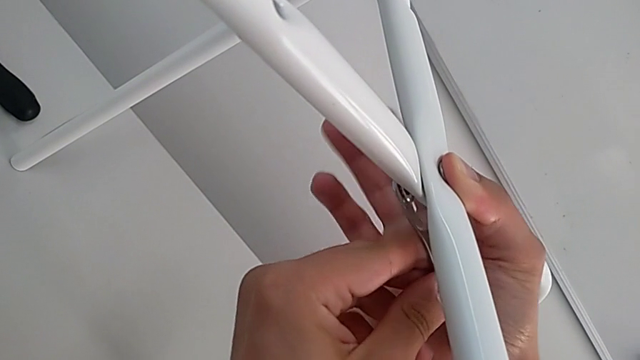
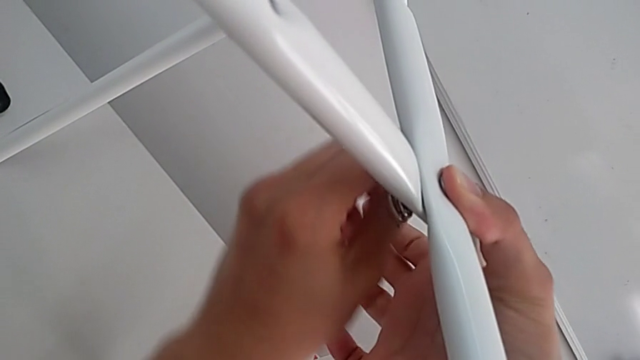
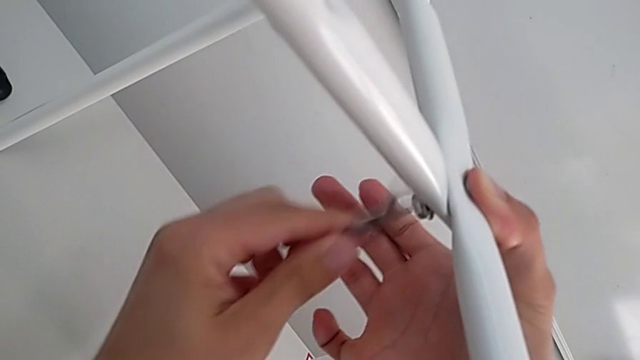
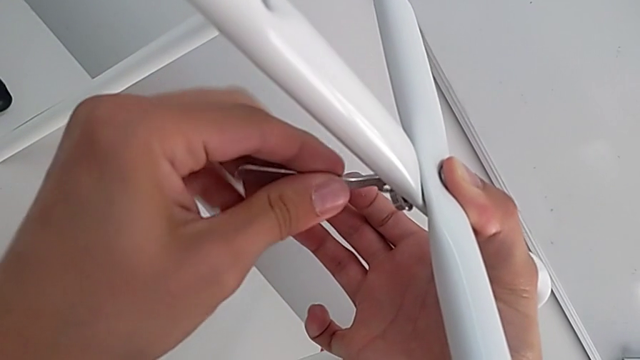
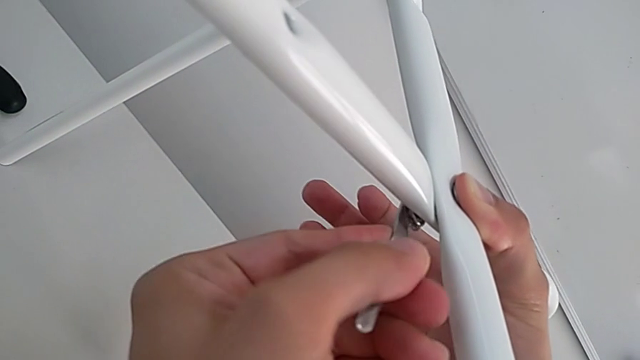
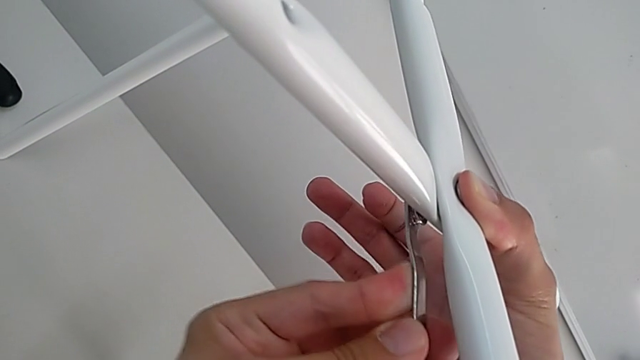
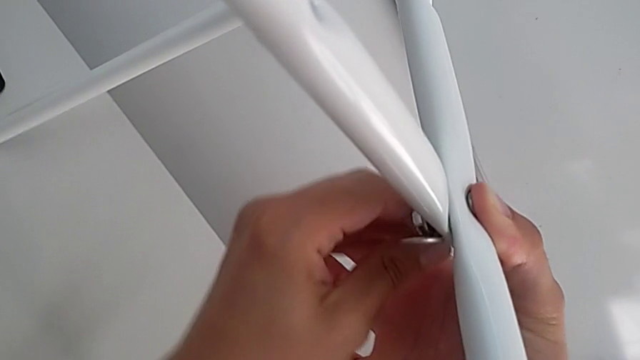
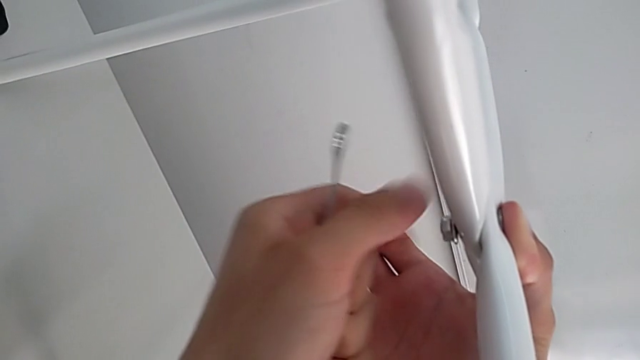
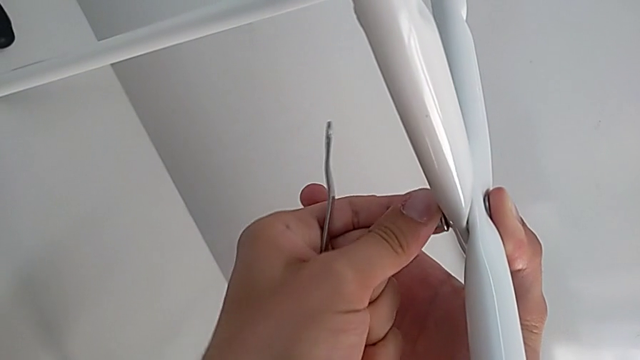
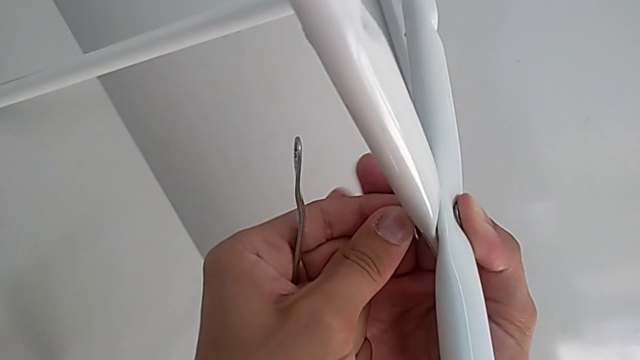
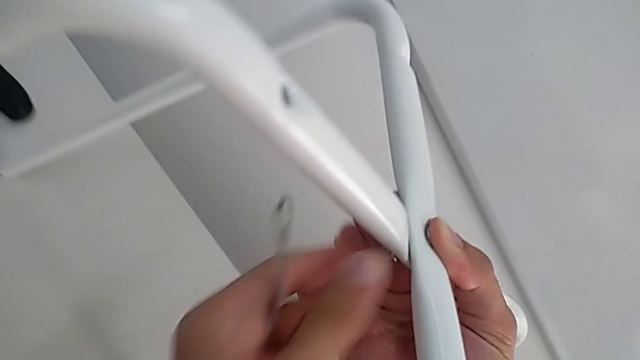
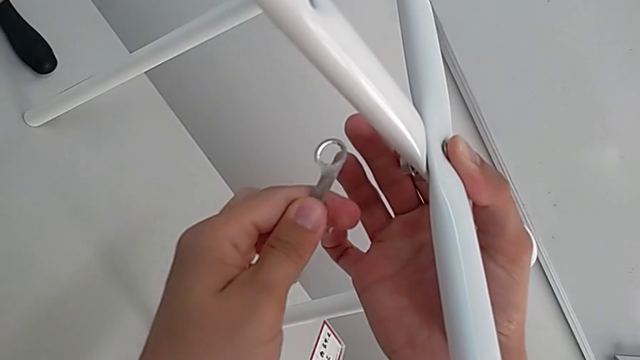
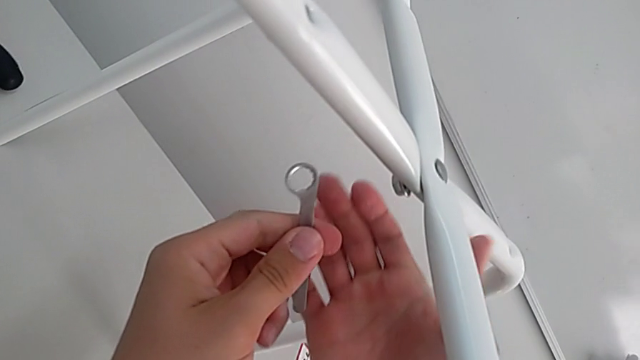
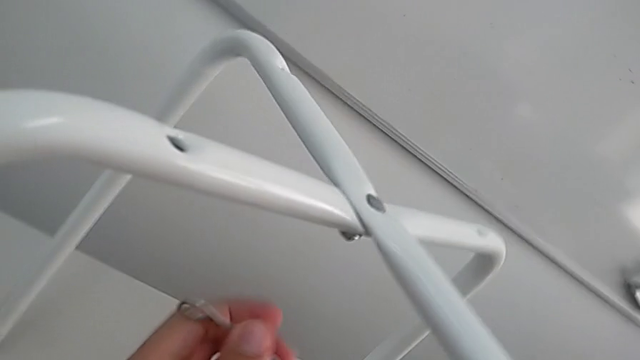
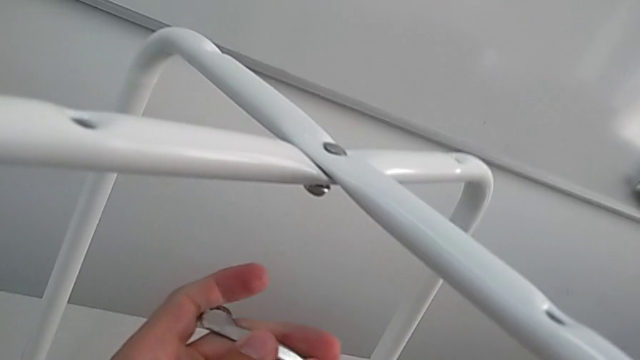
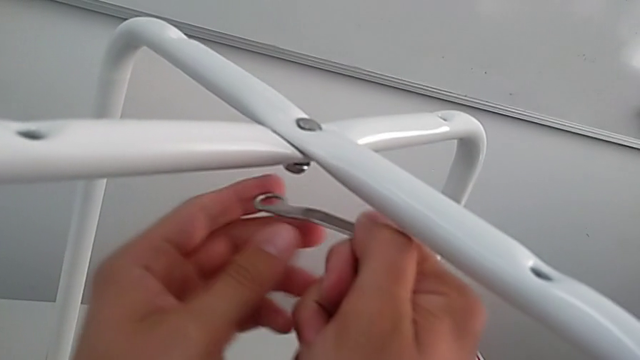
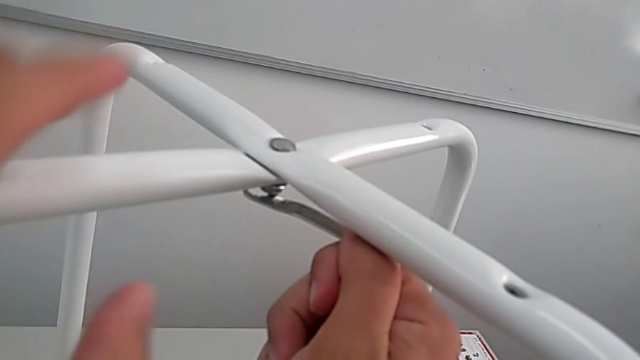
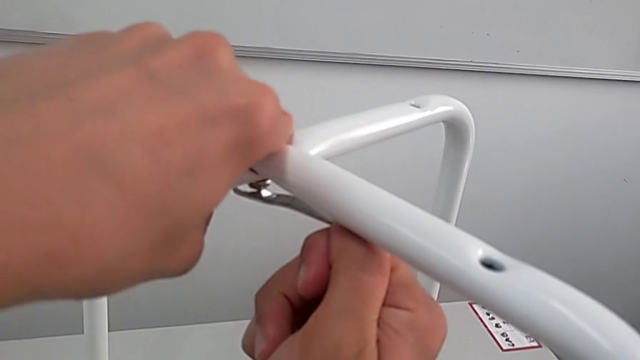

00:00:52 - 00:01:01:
The camera wearer is assembling the legs. They keep screwing the bottom hex nut.

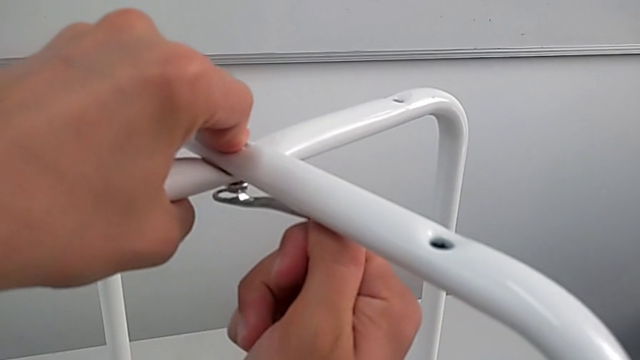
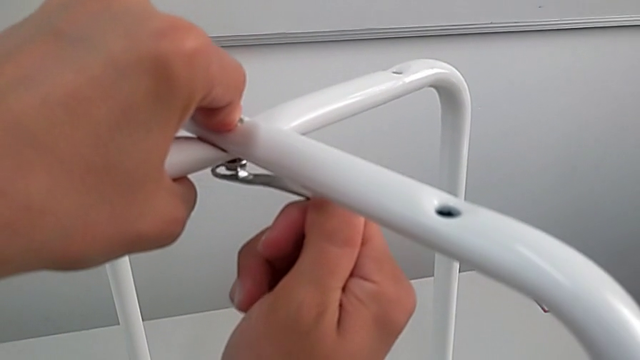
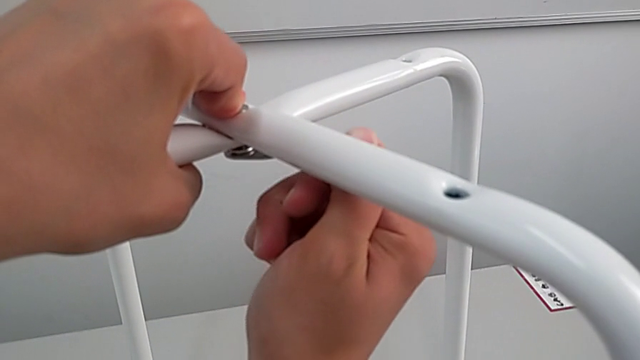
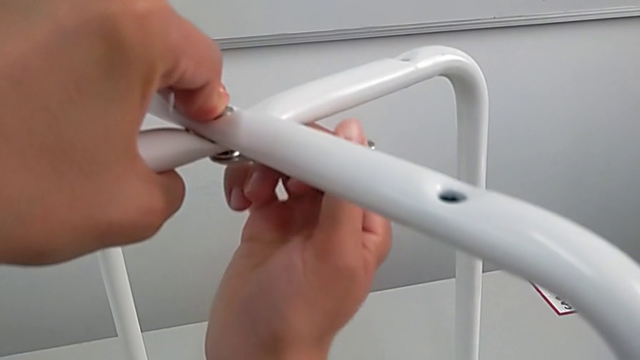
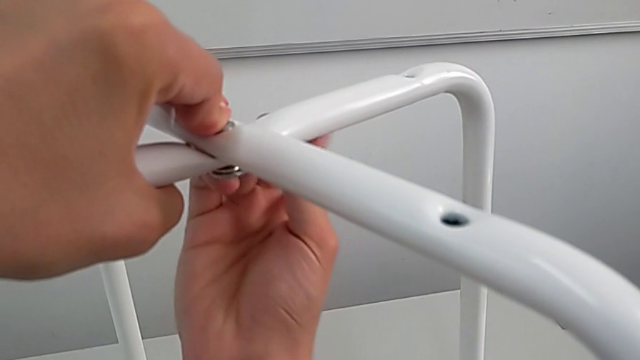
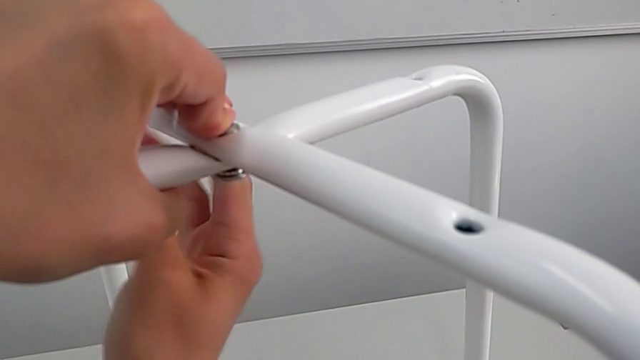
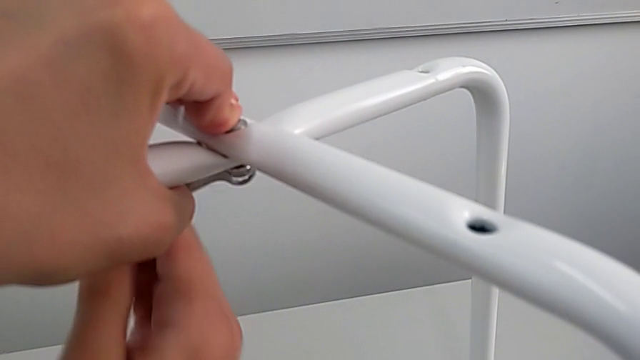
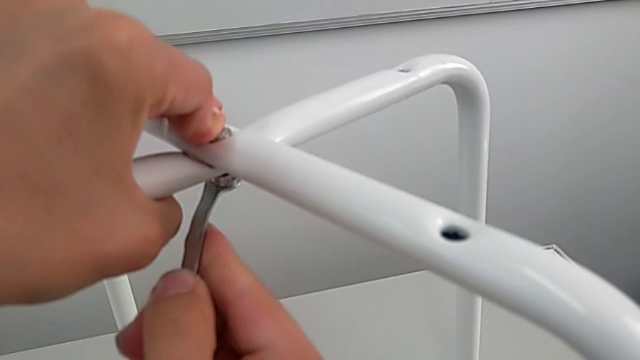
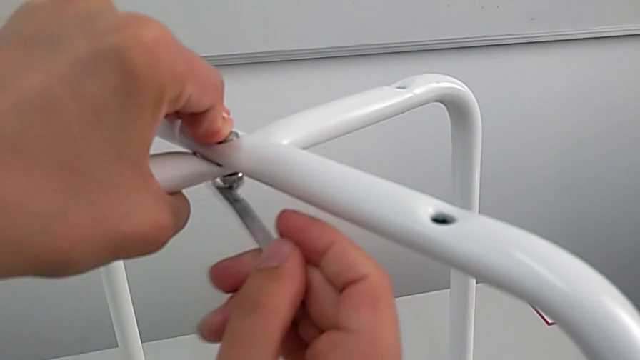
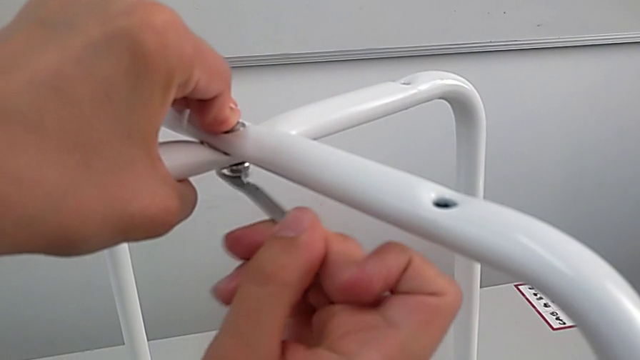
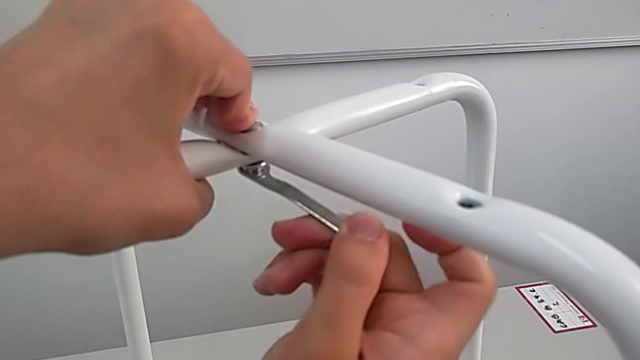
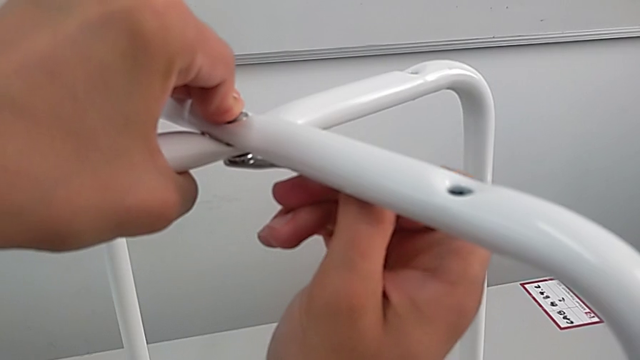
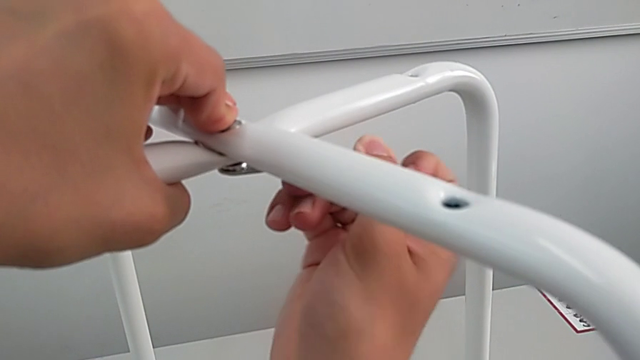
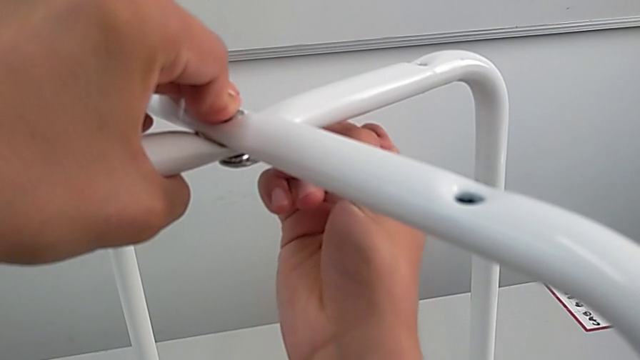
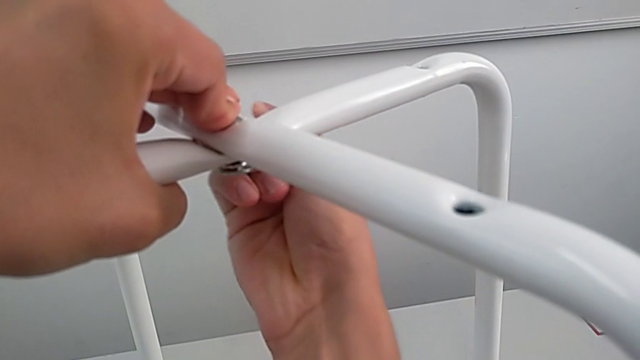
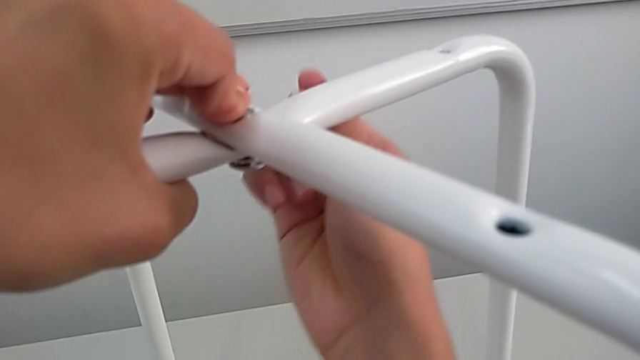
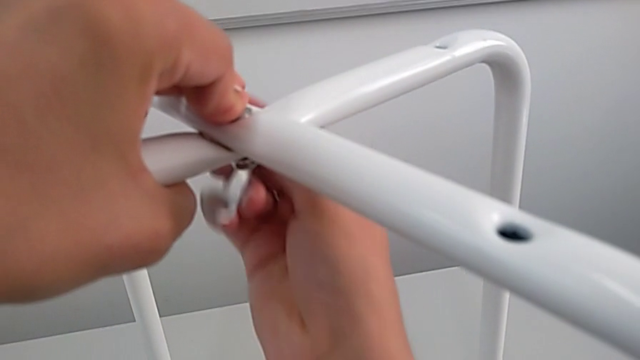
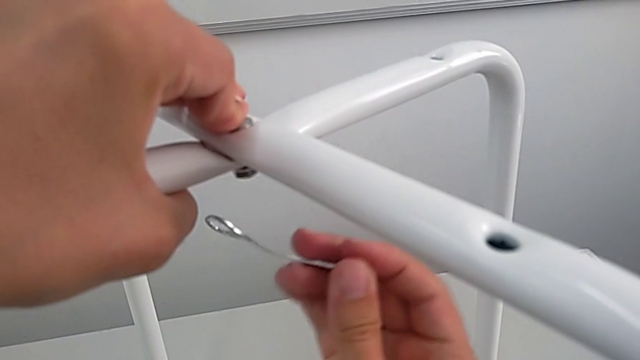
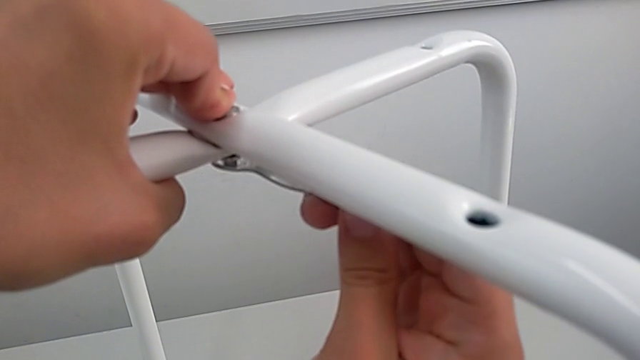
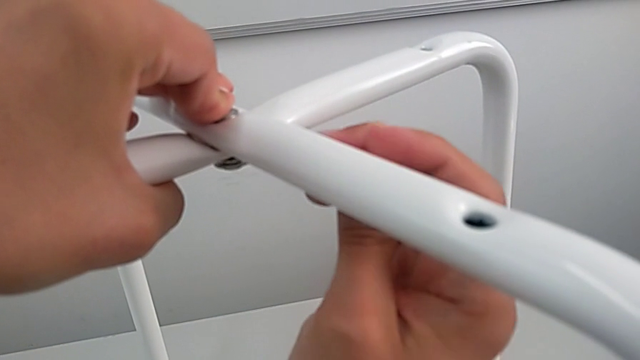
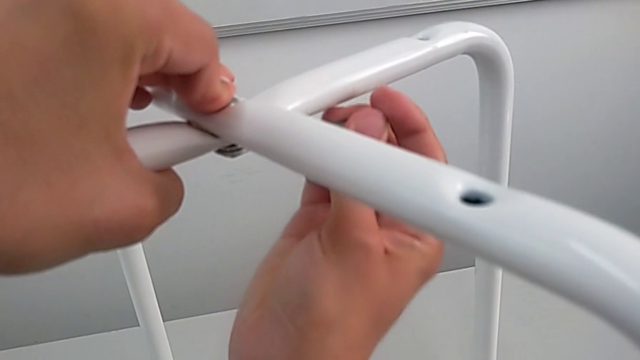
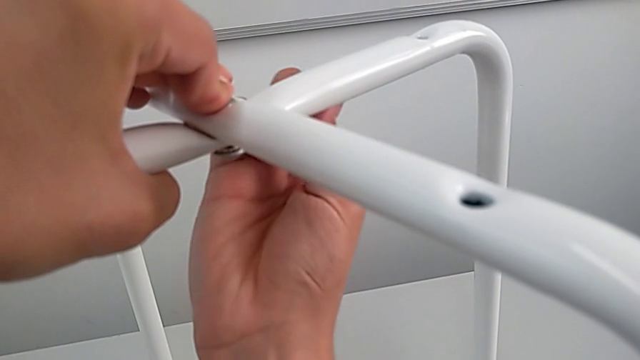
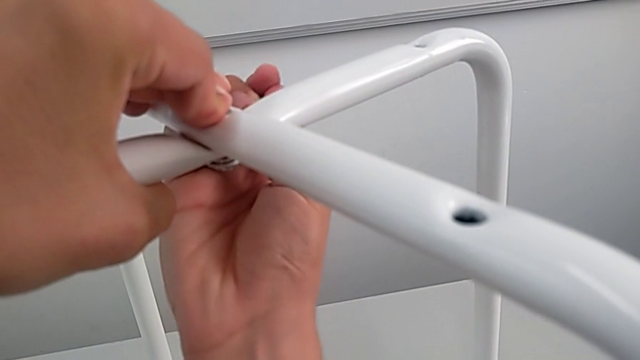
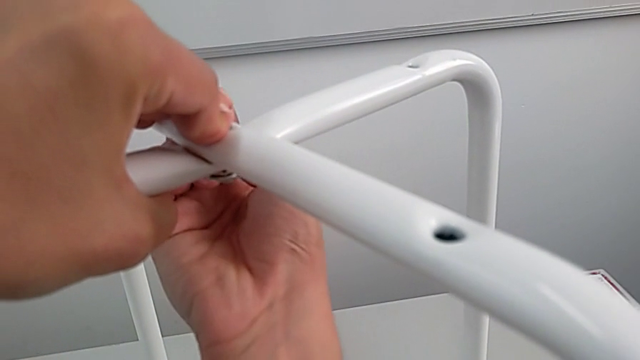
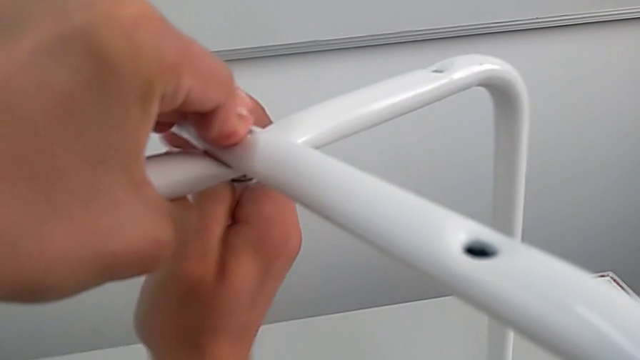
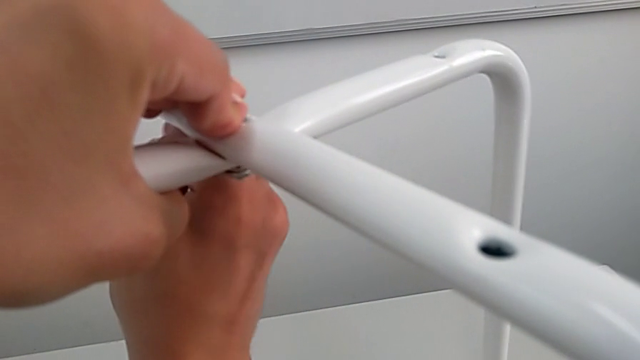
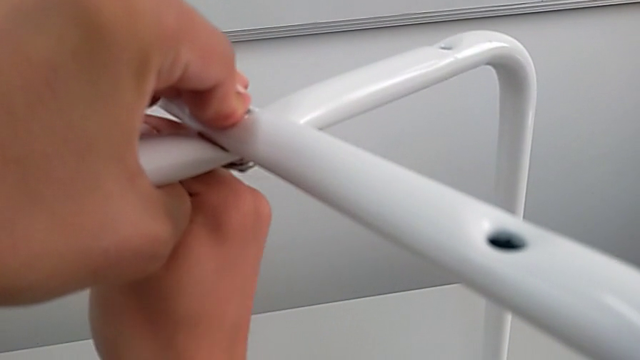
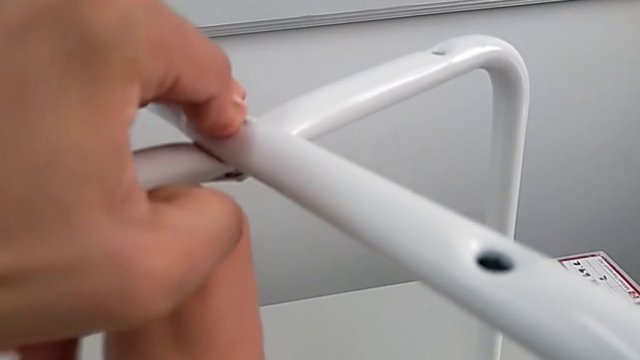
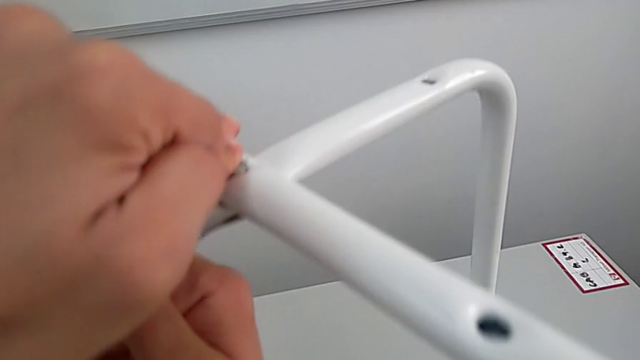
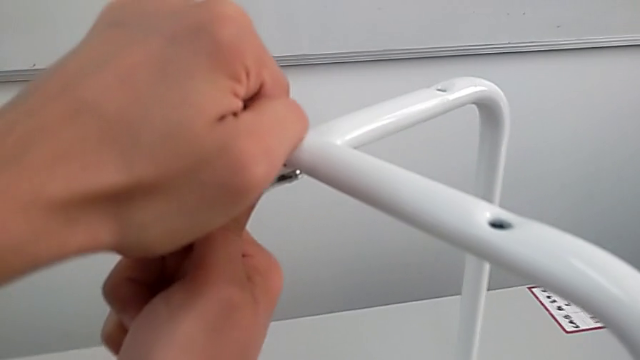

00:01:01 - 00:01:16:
The camera wearer is assembling the legs. They keep screwing the bottom hex nut.
